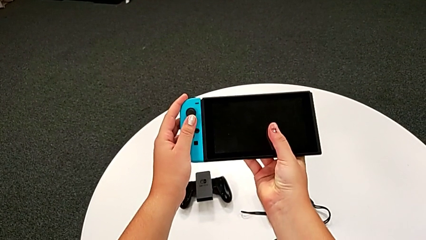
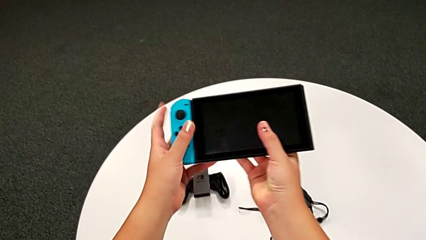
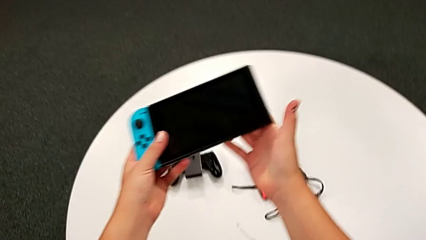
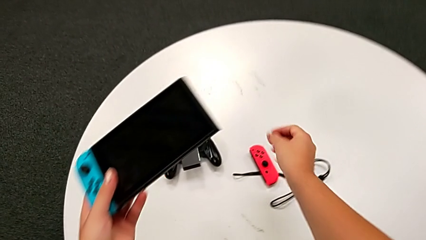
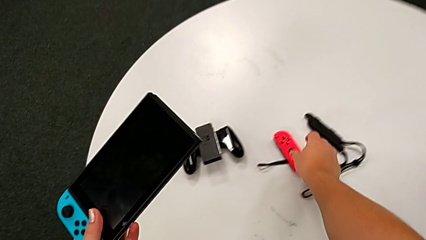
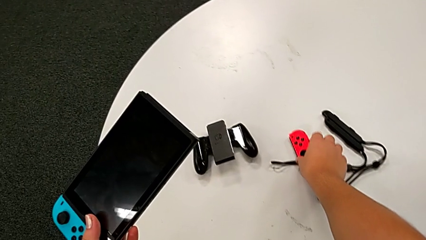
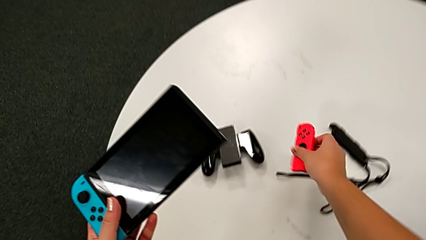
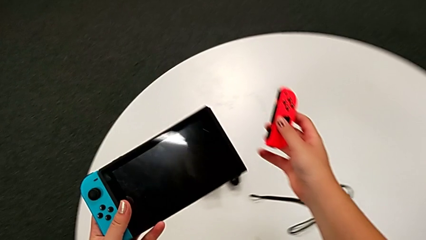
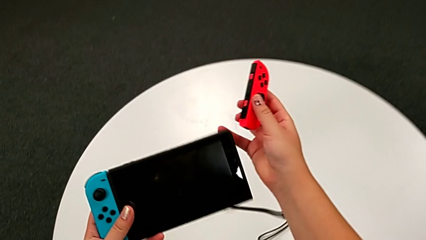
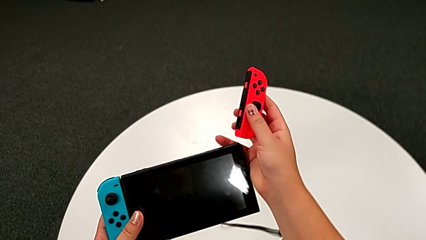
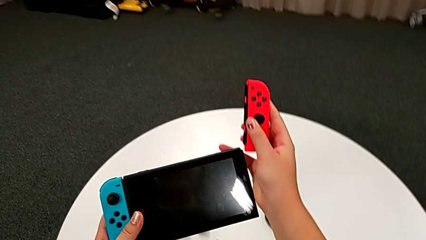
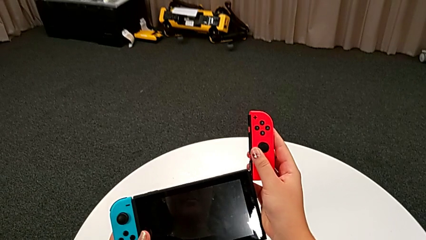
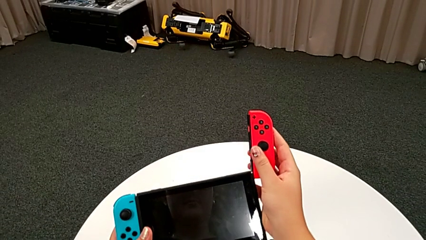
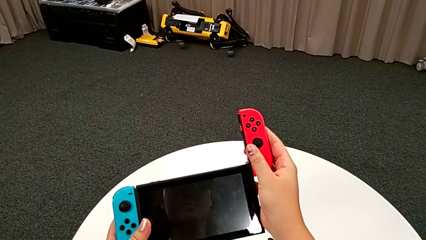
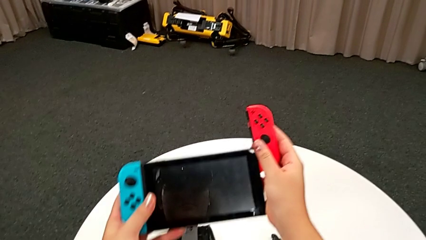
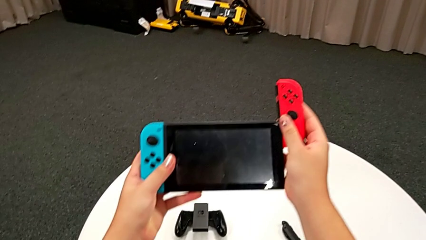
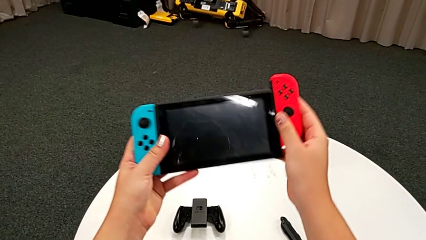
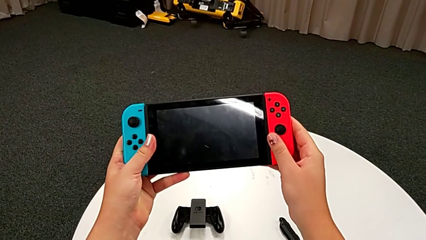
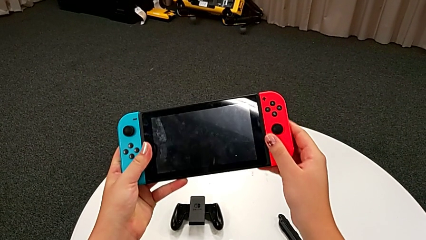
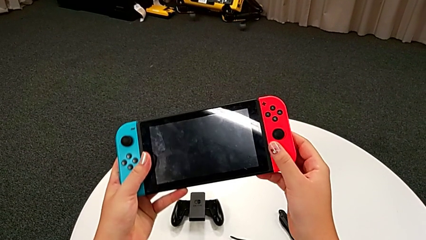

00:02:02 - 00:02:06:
The camera wearer is exchanging the individual Joy-Con controllers for the handheld grip mode. They assemble the Joy-Con controller.

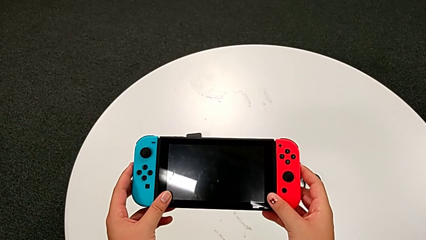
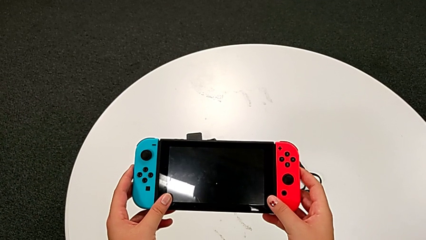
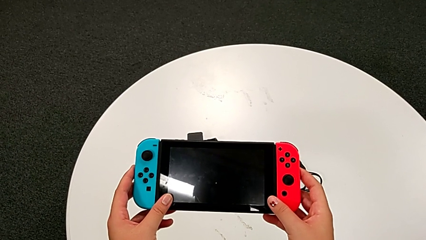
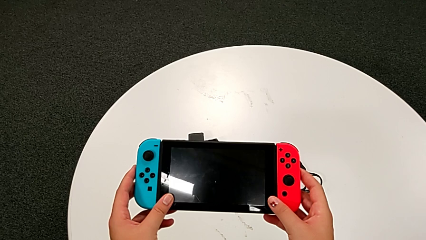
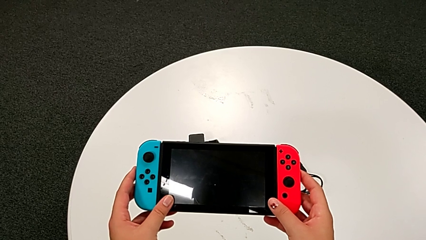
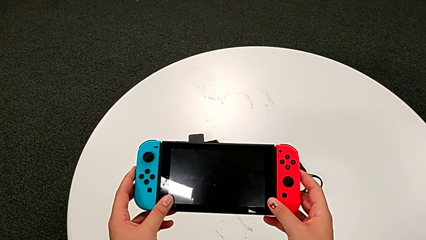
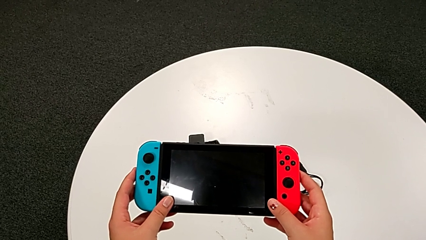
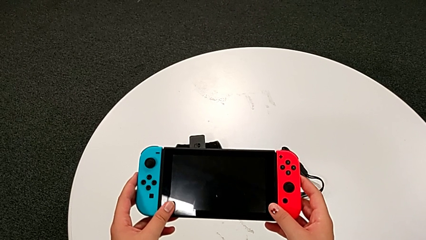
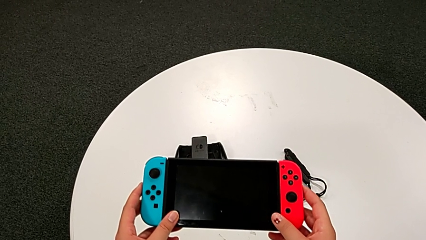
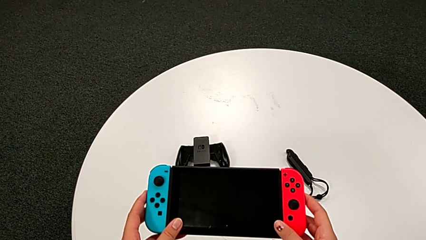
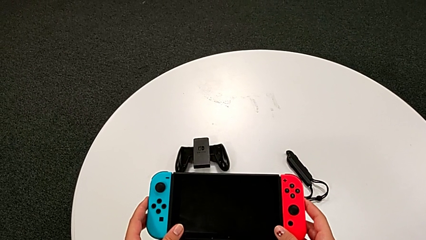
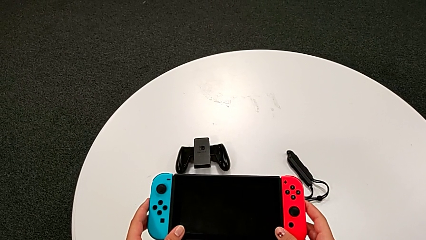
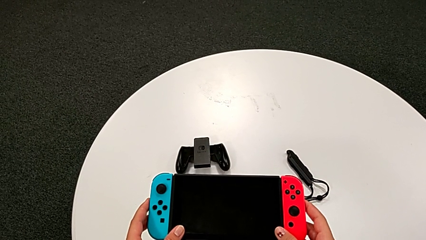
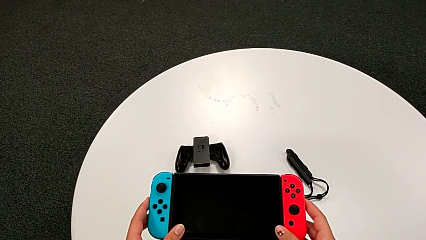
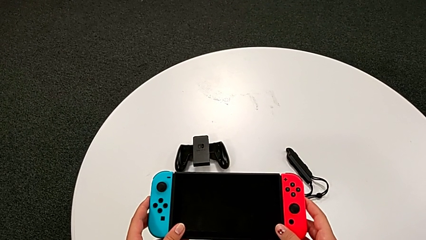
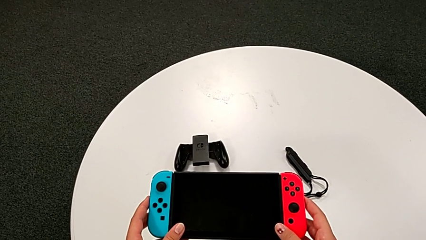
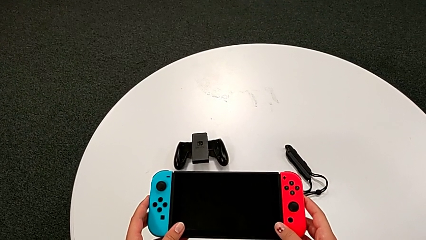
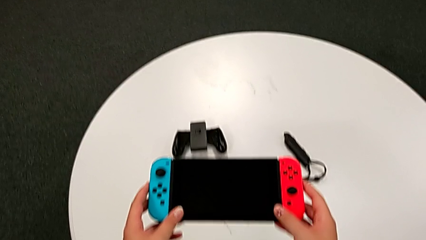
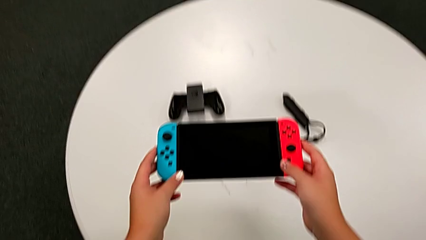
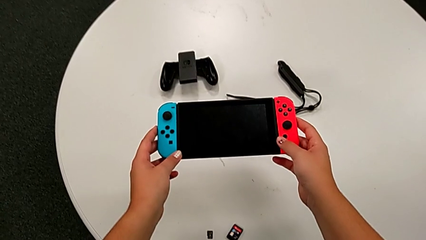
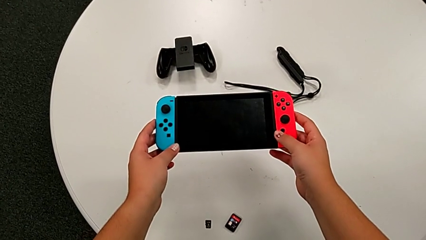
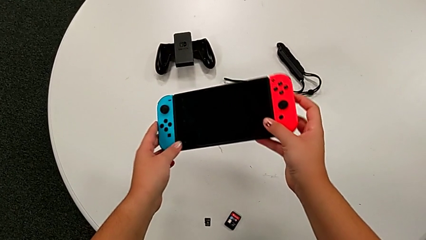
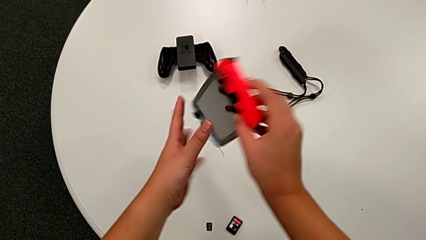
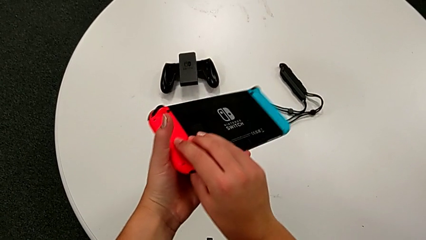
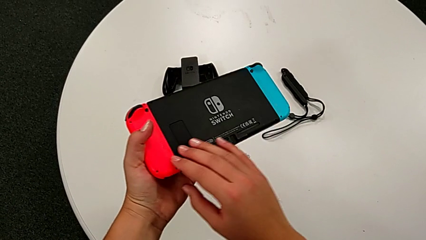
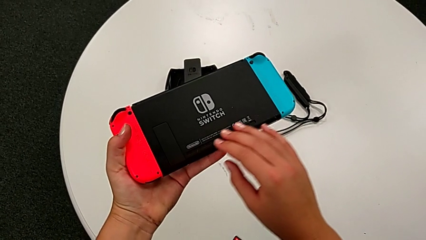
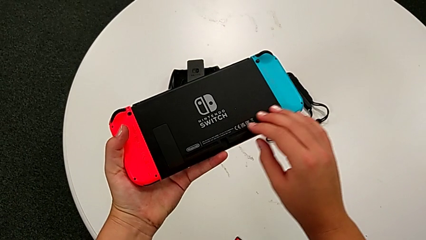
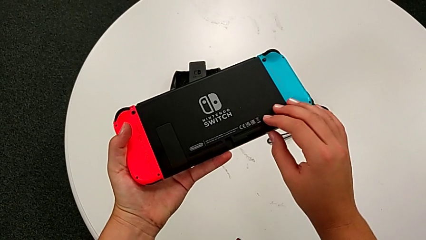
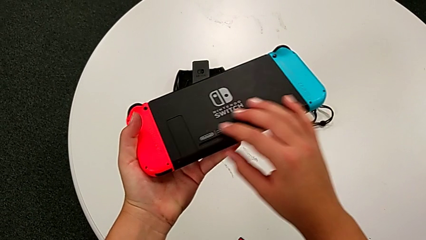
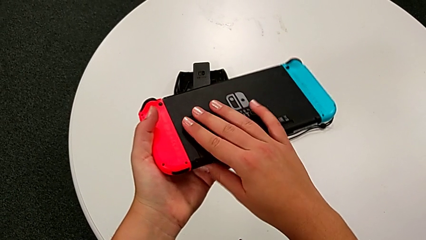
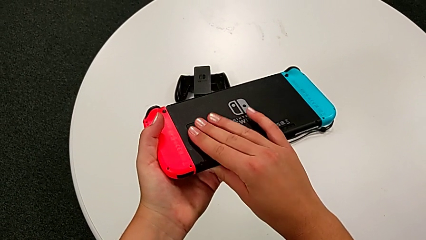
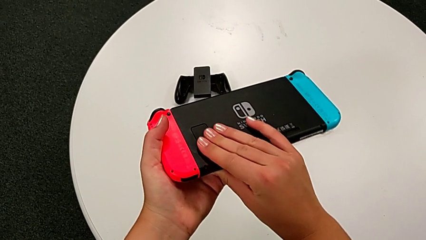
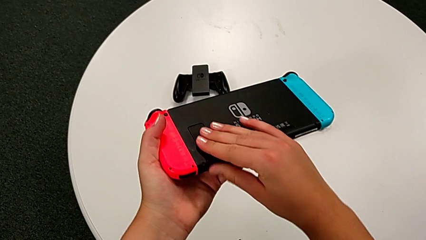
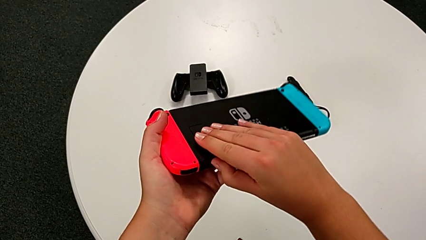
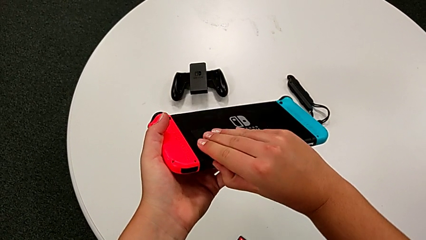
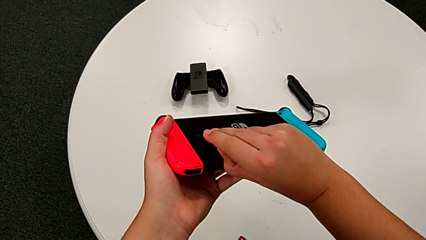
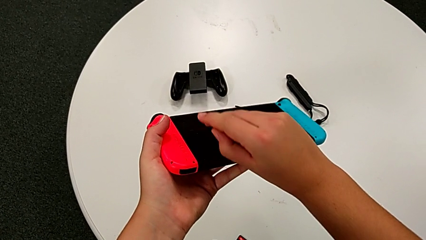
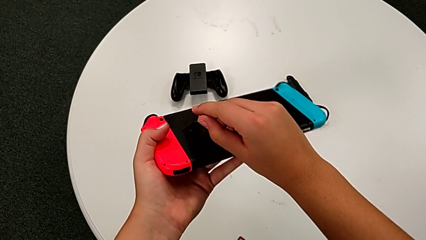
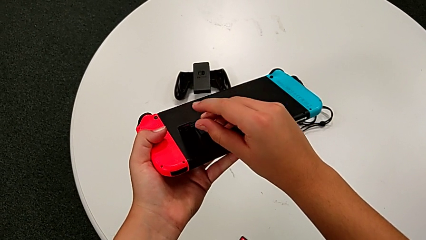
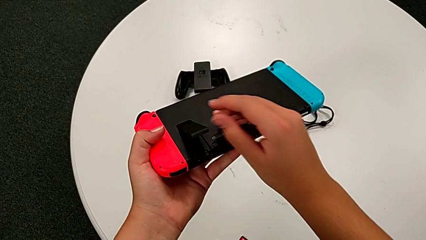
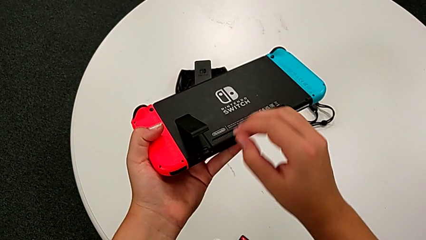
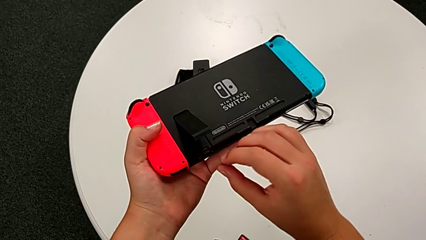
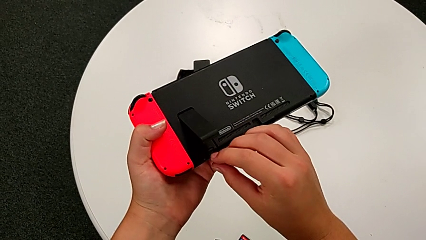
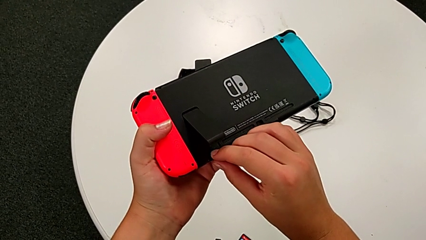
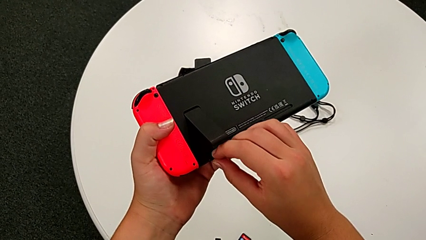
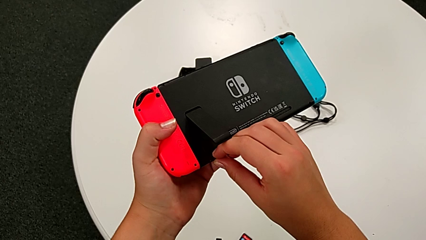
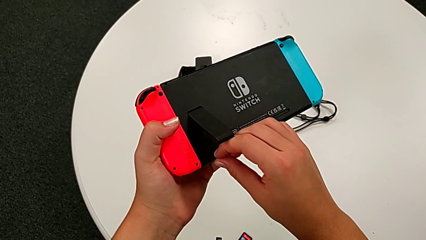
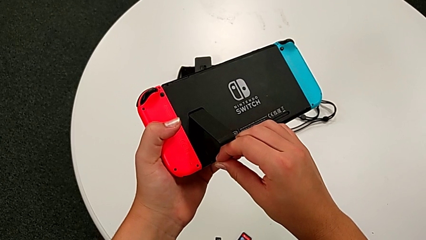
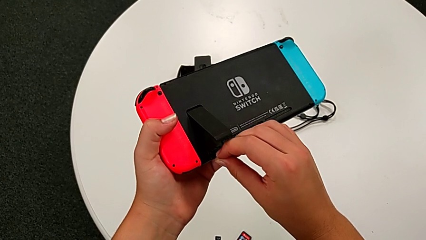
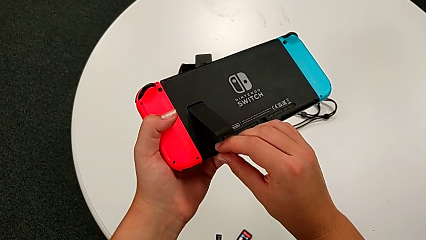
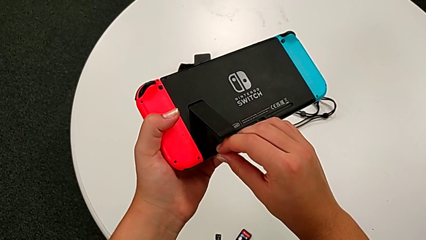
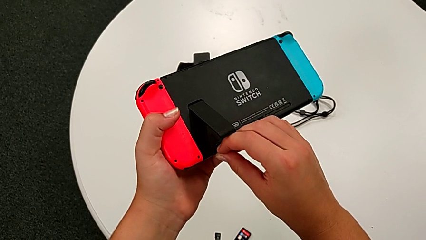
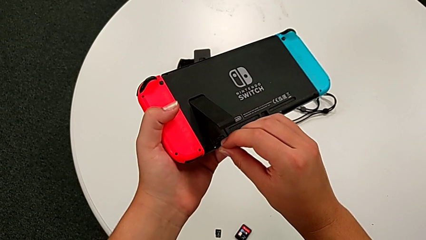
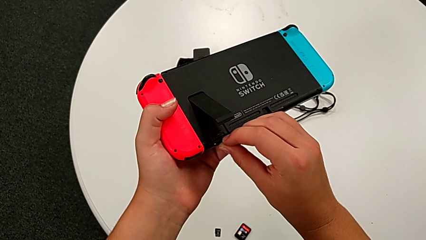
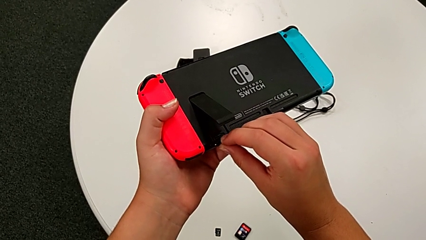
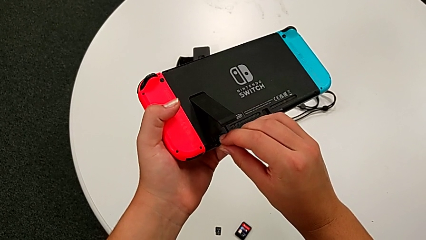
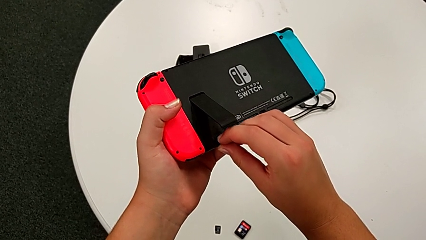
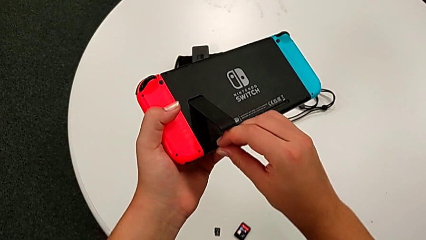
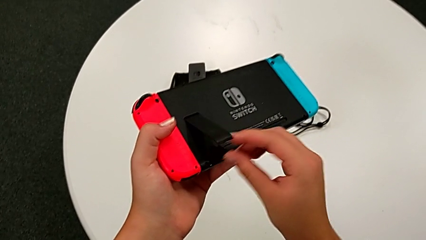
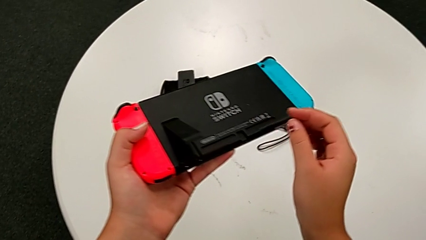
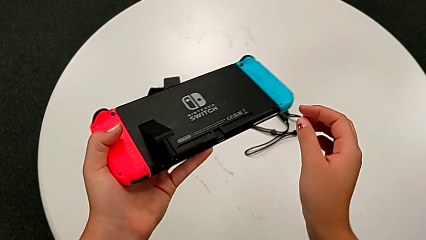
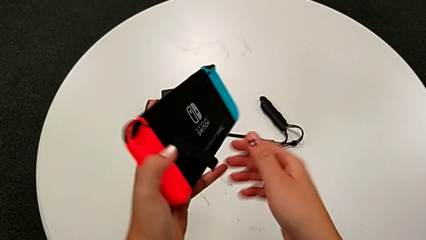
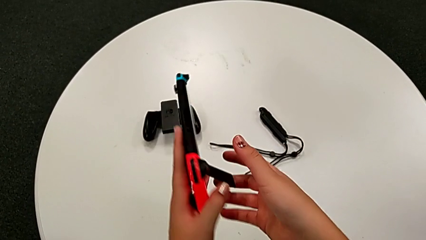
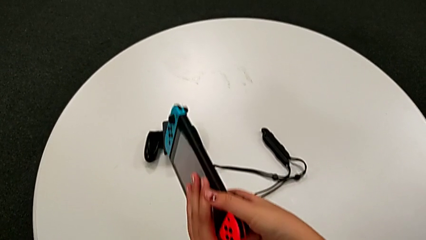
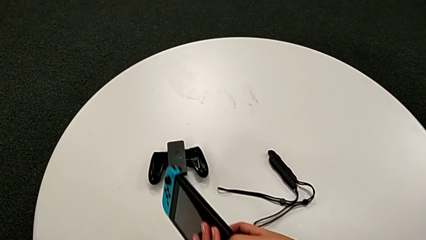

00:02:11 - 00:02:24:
The camera wearer is pulling out the kickstand of the Nintendo Switch. They inspect the Nintendo Switch, rotate it and pull the kickstand.
